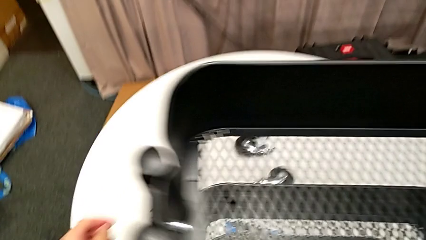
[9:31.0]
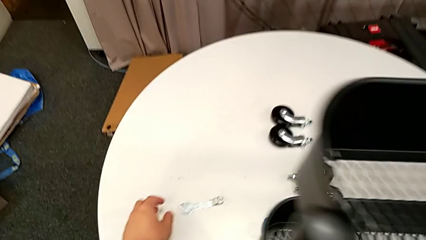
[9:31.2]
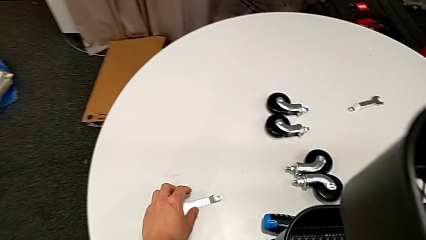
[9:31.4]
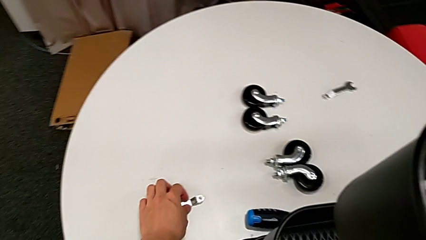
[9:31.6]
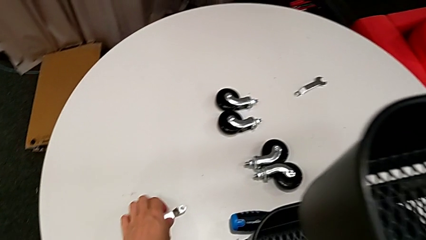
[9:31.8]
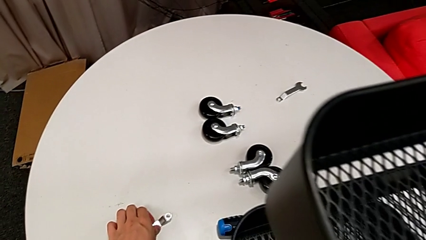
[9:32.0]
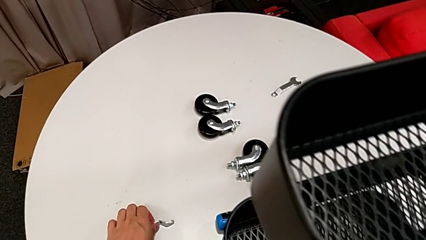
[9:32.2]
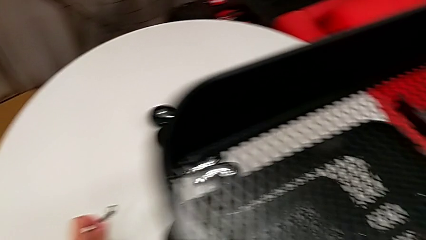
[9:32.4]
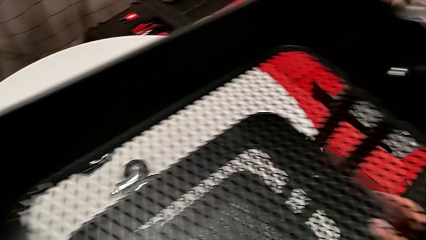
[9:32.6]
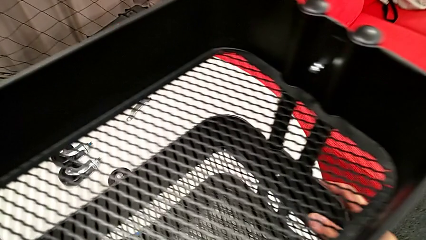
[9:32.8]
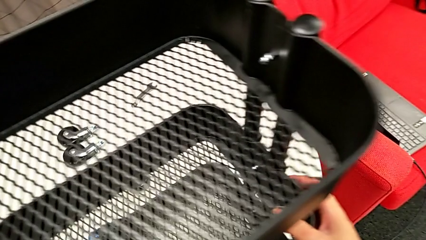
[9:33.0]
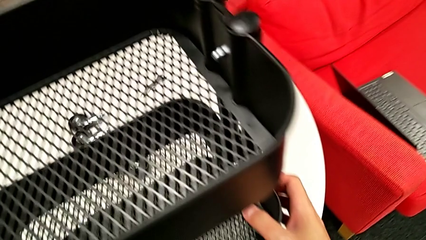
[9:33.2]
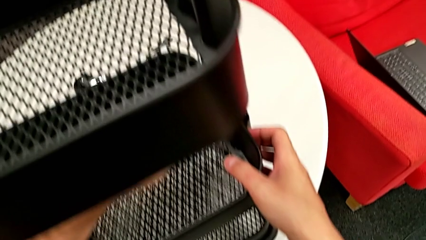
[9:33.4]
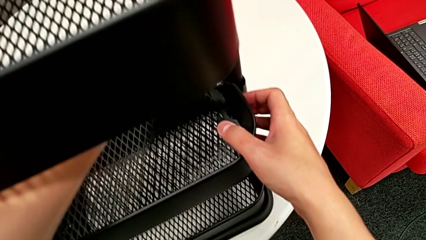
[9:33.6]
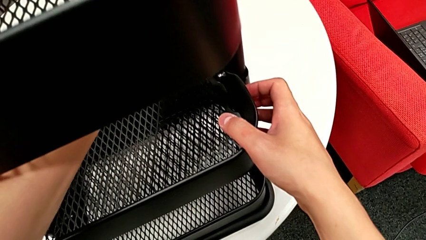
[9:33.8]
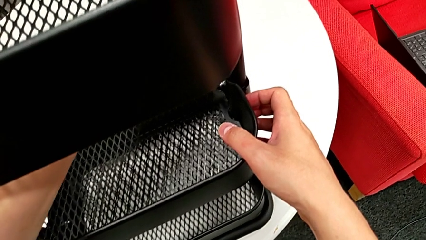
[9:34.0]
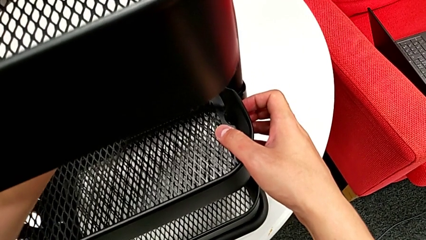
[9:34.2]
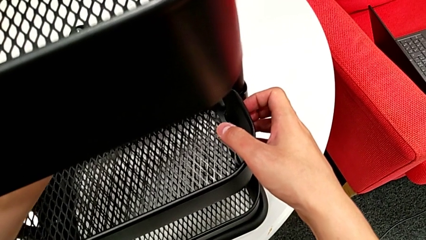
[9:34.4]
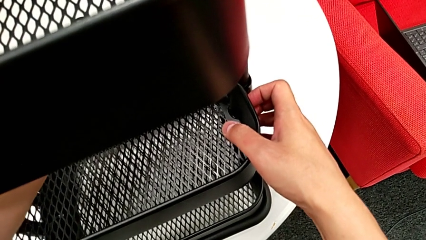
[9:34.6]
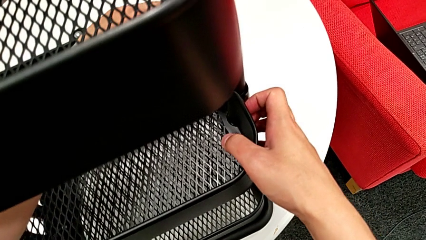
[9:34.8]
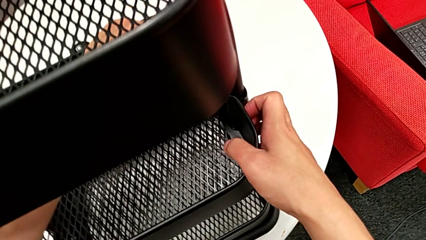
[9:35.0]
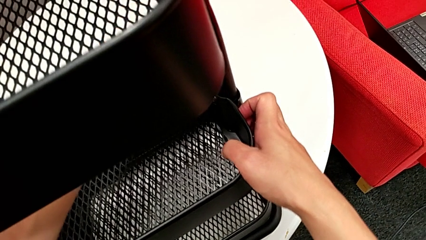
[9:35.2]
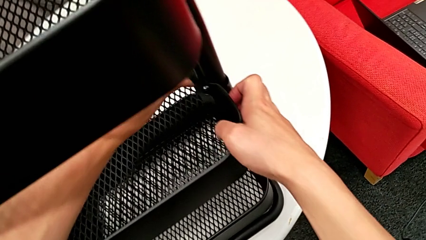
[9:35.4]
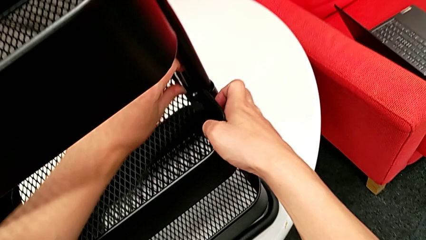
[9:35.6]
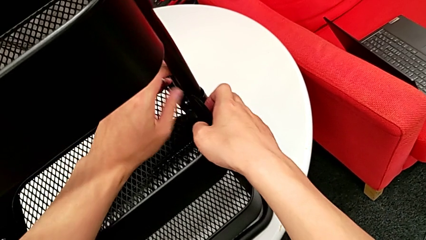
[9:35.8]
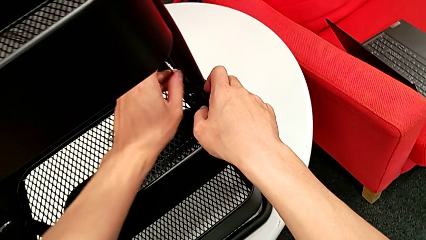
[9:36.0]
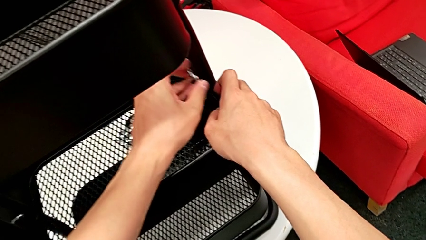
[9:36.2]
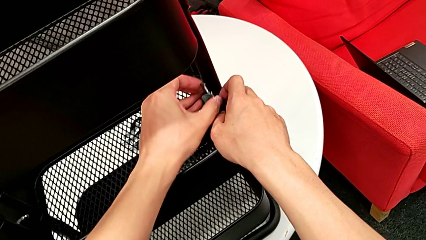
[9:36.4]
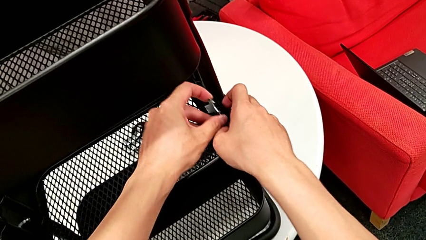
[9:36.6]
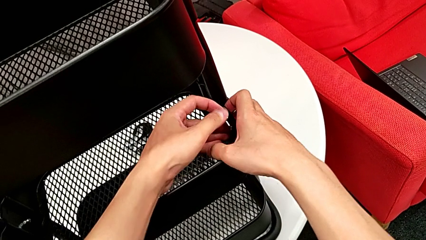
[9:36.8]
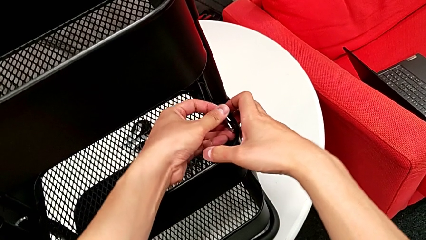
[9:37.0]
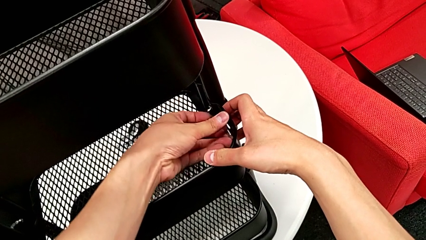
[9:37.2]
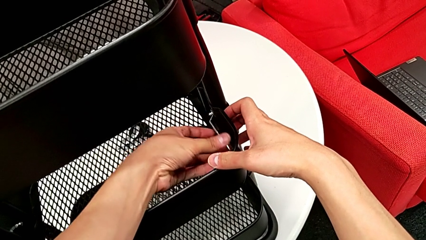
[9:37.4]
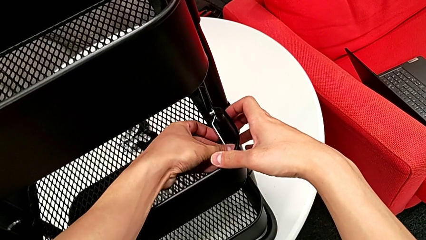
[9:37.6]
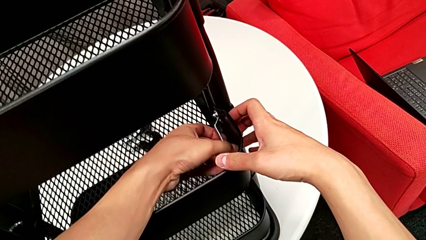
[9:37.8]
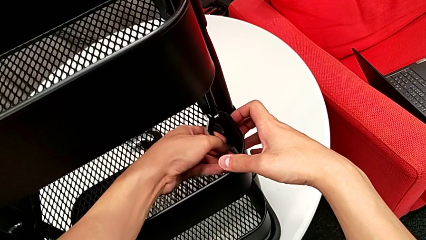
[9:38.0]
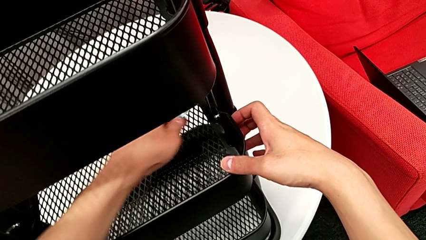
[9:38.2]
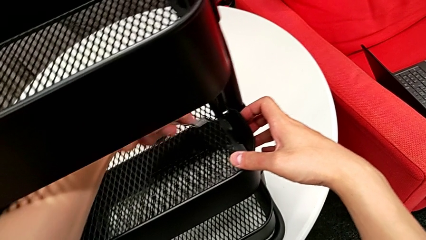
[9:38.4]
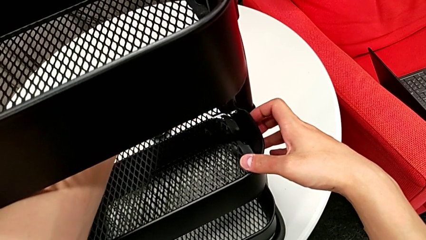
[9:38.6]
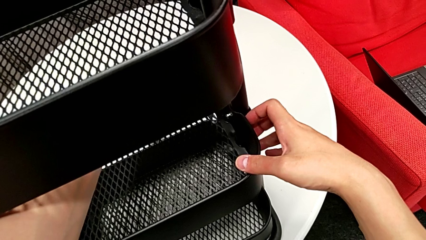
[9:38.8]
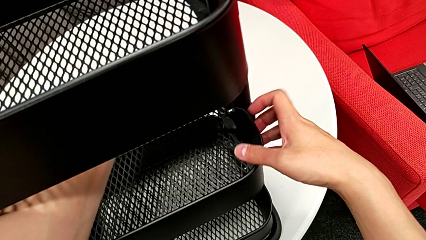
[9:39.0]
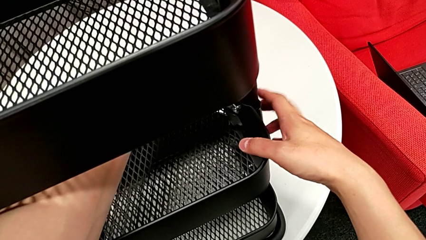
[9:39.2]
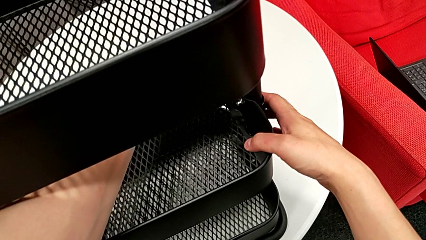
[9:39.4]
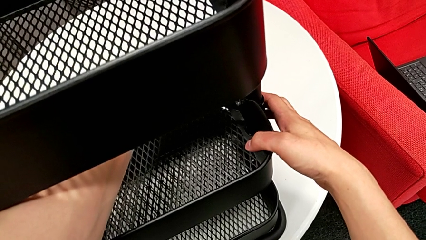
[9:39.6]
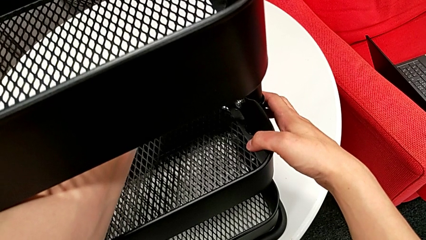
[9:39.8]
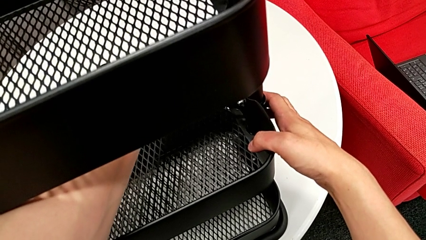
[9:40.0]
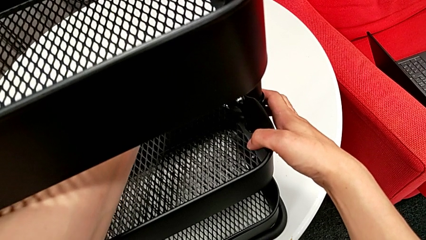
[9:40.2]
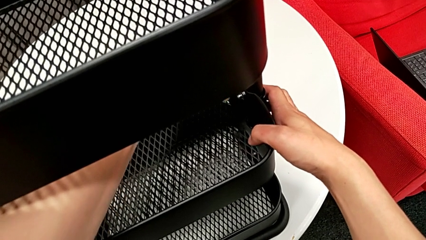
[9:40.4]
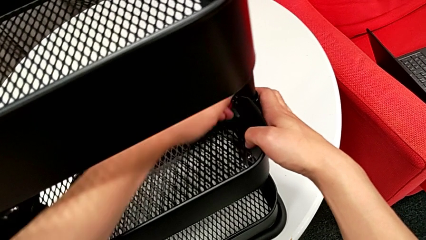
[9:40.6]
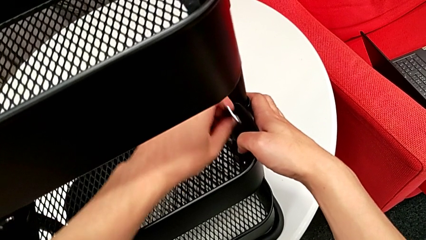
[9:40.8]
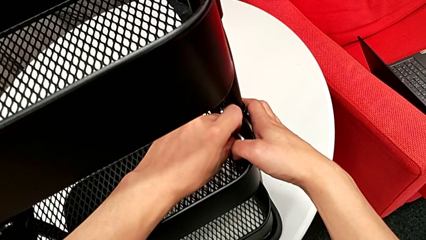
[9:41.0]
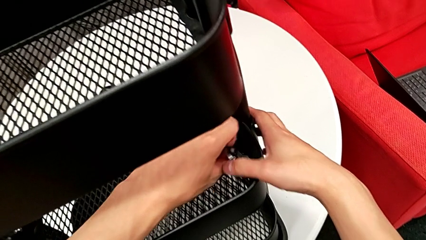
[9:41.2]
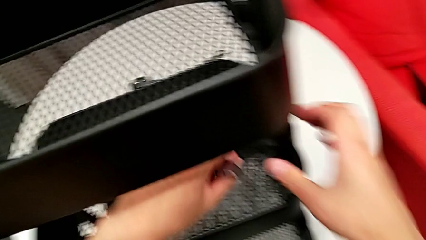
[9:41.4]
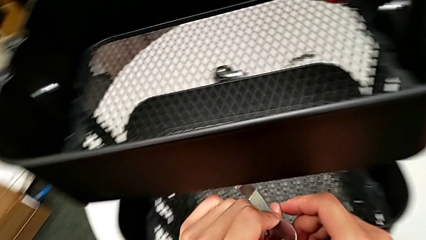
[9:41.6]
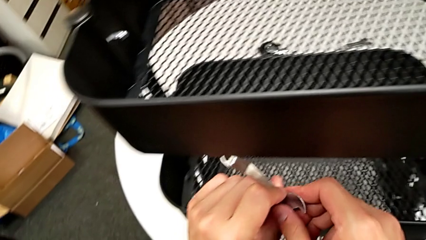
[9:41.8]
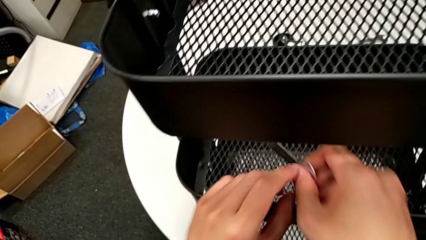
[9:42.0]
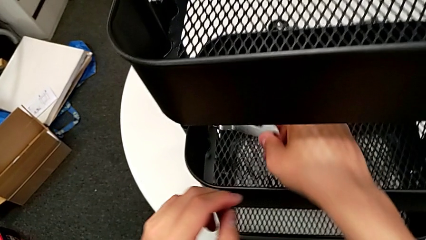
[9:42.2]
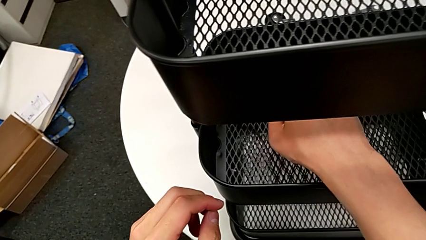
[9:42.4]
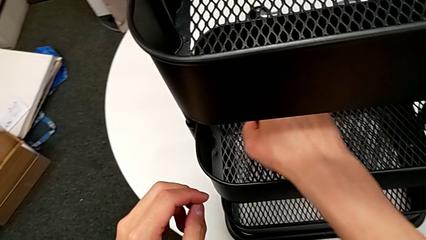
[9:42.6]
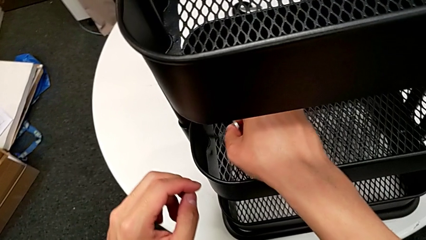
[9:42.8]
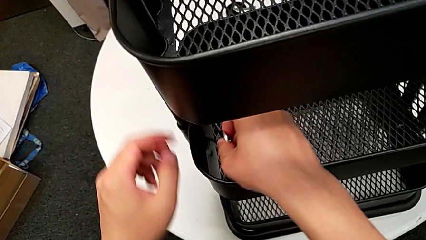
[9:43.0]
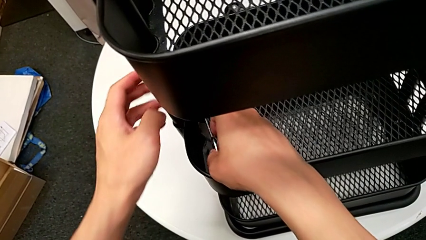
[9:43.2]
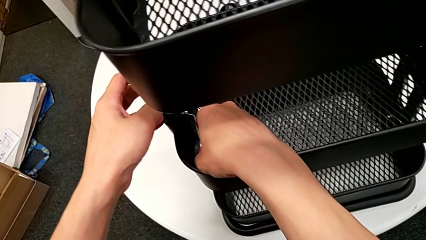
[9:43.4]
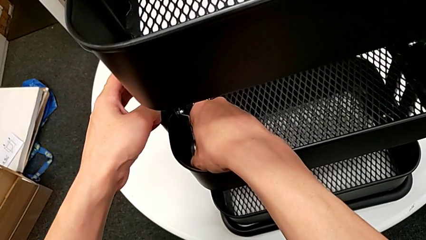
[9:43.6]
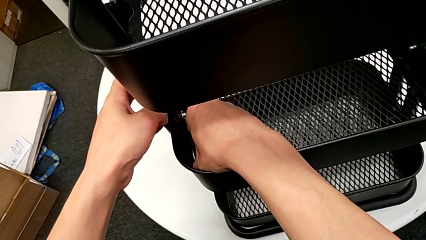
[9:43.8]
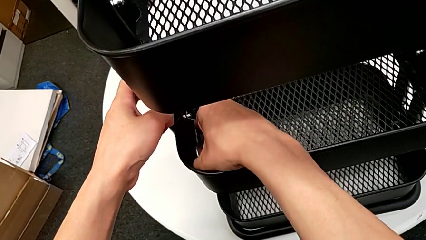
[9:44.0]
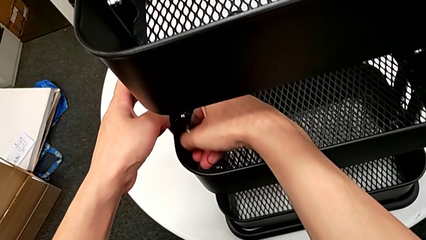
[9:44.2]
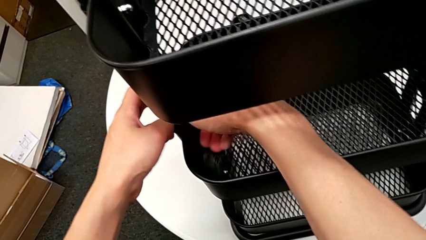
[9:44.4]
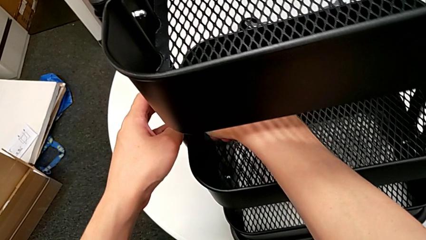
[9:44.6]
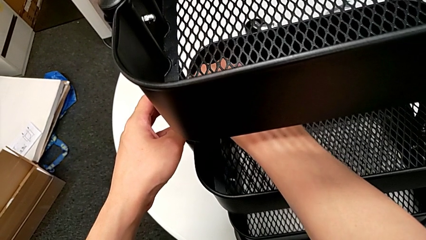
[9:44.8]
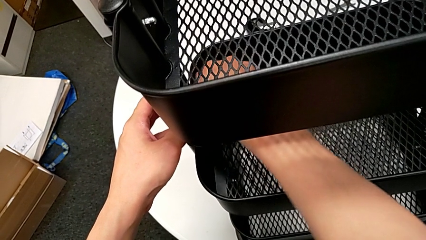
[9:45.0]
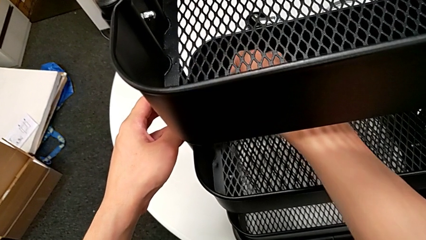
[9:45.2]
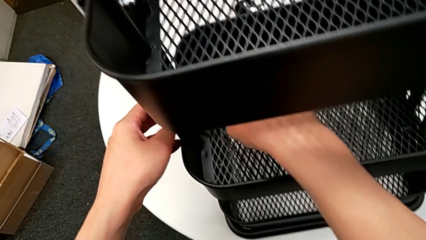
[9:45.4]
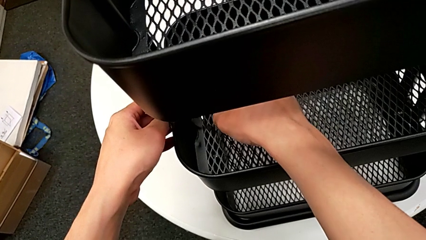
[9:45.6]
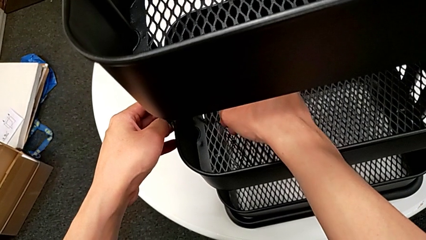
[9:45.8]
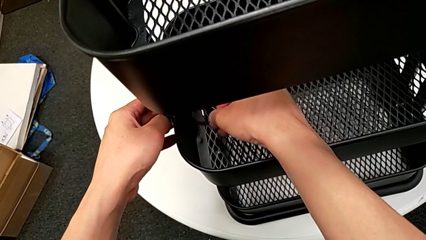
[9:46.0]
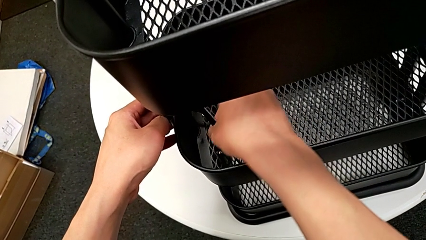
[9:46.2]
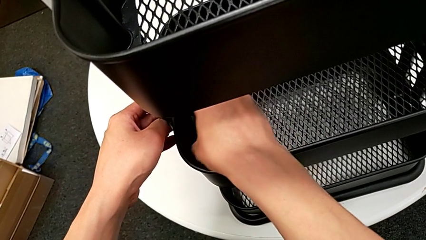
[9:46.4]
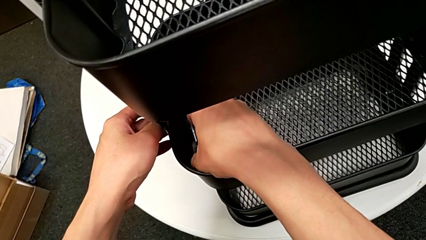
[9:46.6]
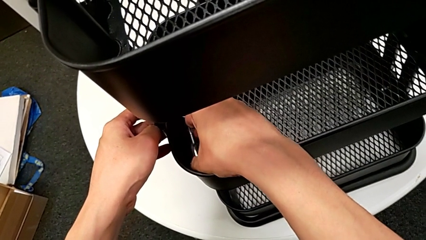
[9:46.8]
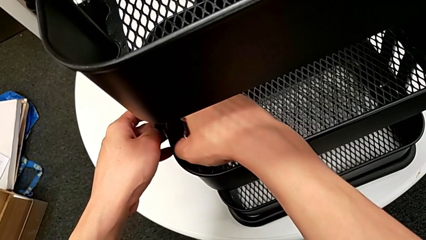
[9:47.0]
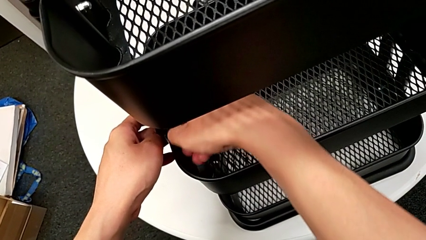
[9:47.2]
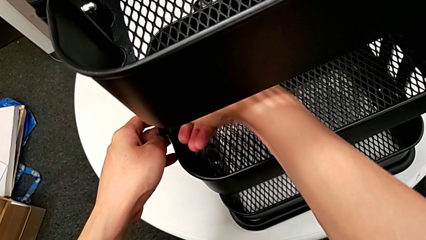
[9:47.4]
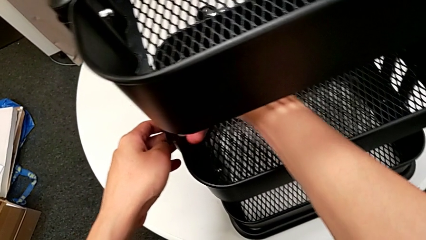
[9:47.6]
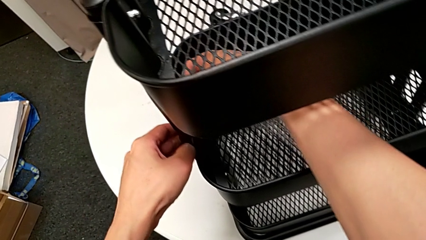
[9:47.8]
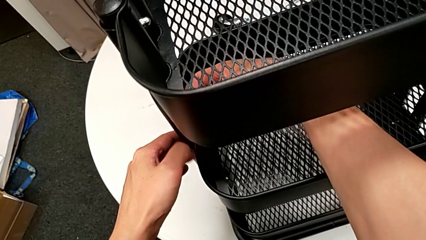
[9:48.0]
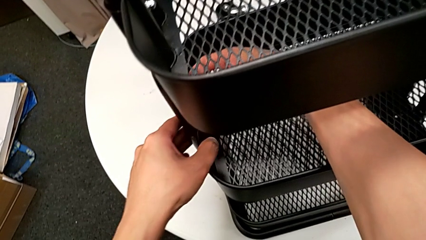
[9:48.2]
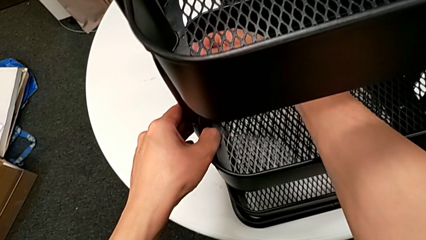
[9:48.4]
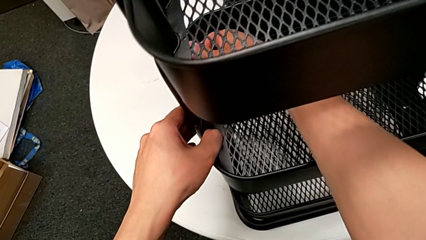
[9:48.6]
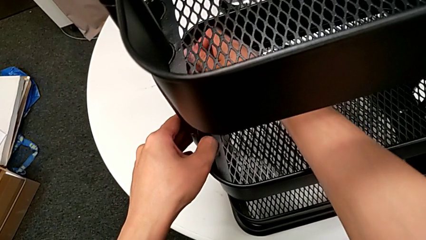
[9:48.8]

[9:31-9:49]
The camera wearer is screwing the middle grid tray. They grab the spanner wrench, screw the middle hexagon cap nut and begin to screw it.
